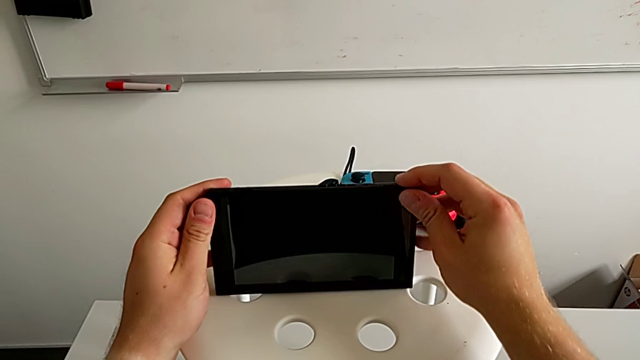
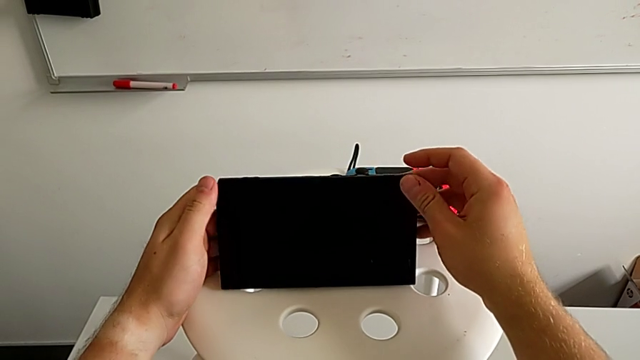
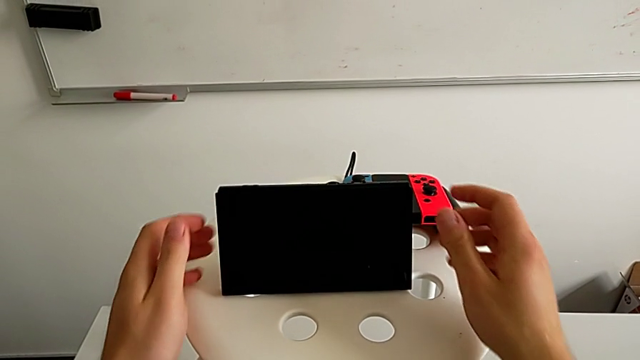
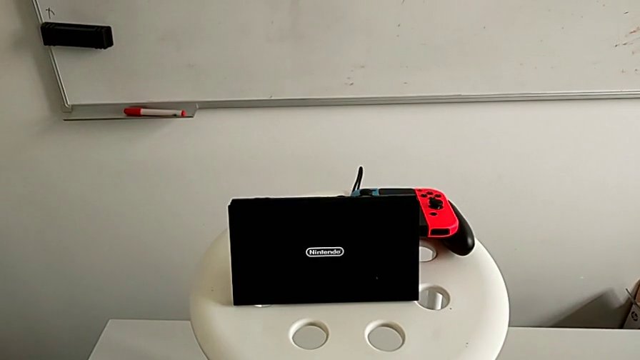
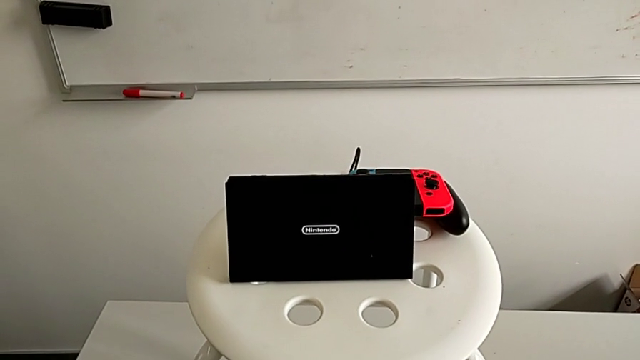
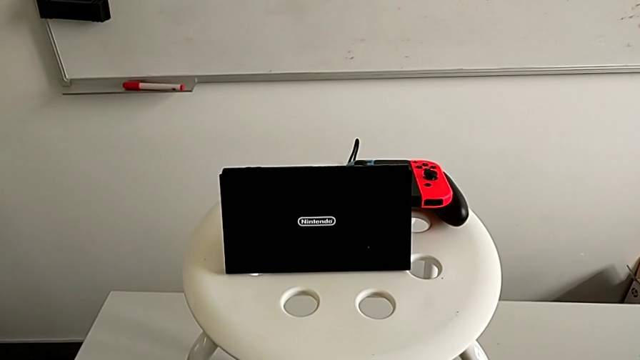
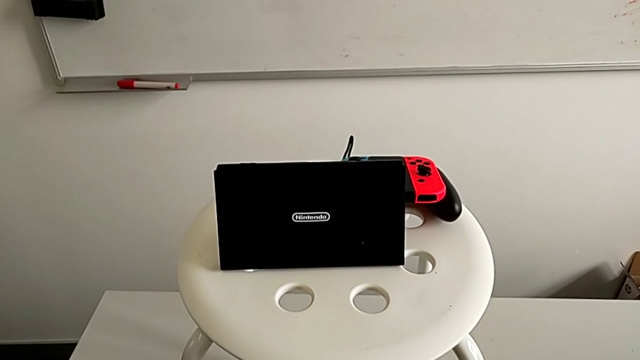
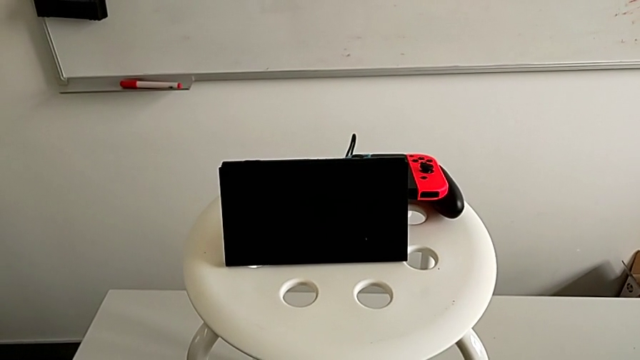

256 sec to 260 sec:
The camera wearer is standing the Nintendo Switch using the kickstand. They rotate the Nintendo Switch and stand it.

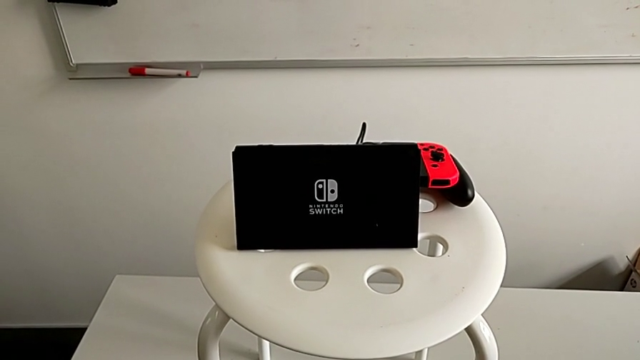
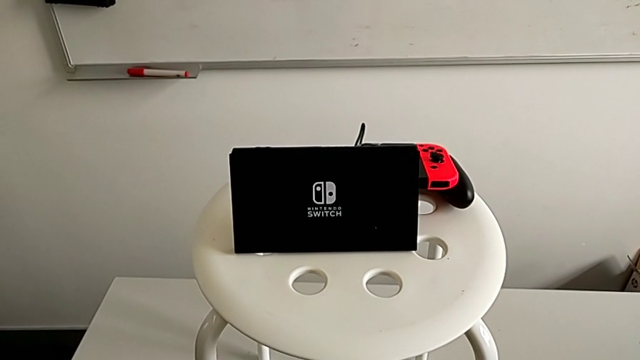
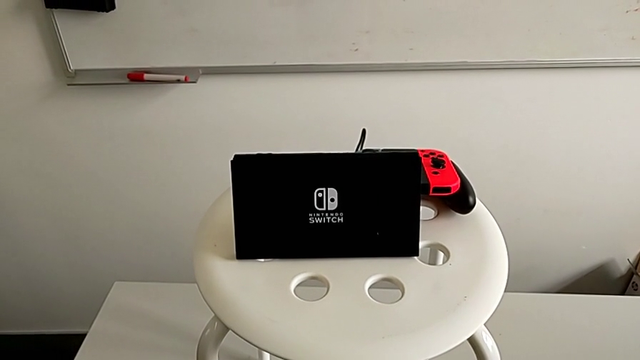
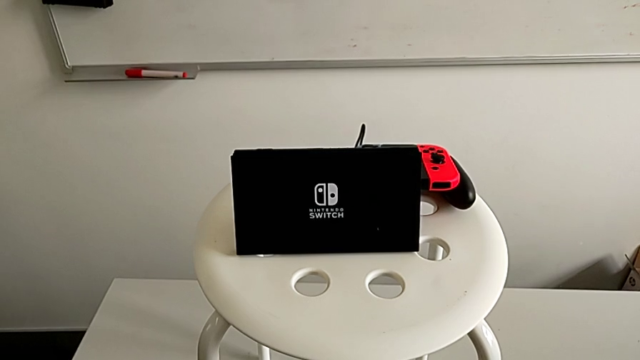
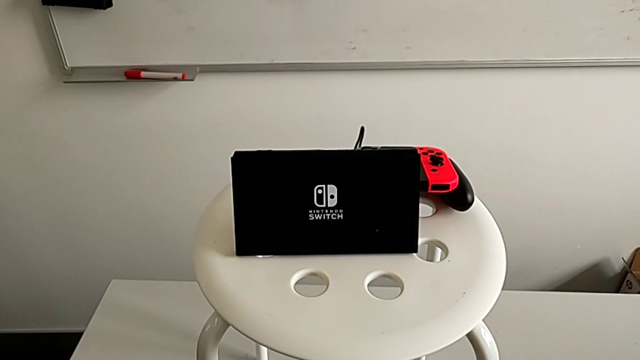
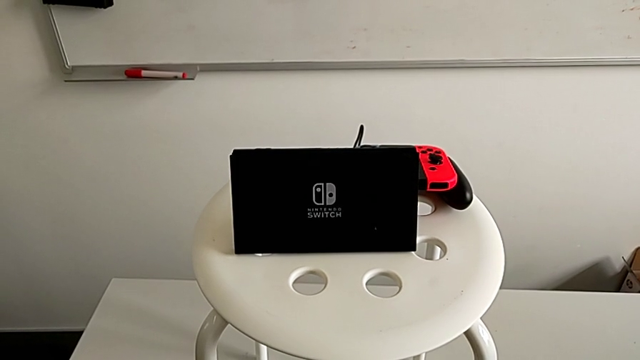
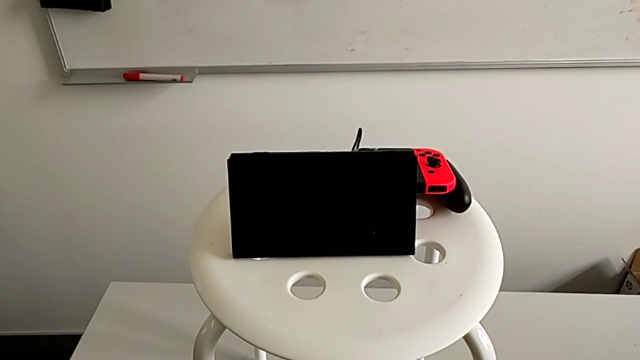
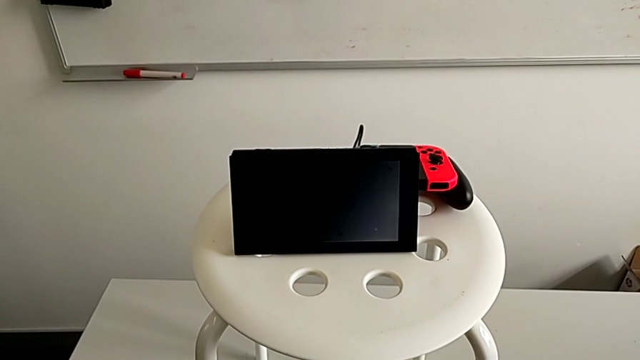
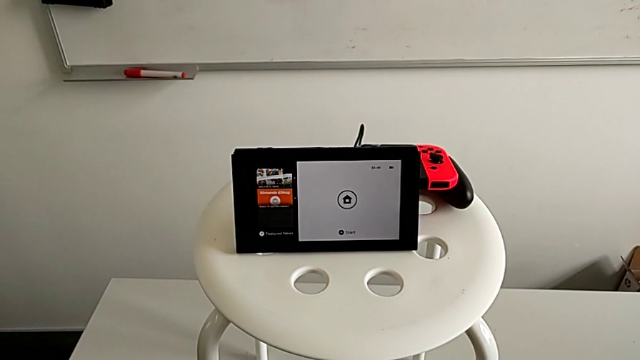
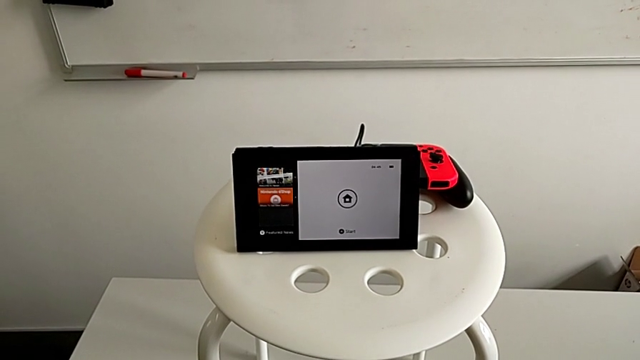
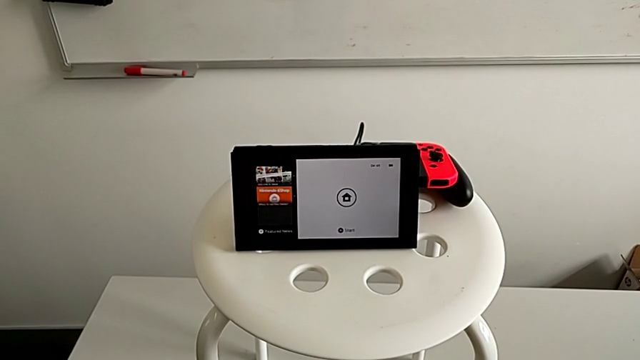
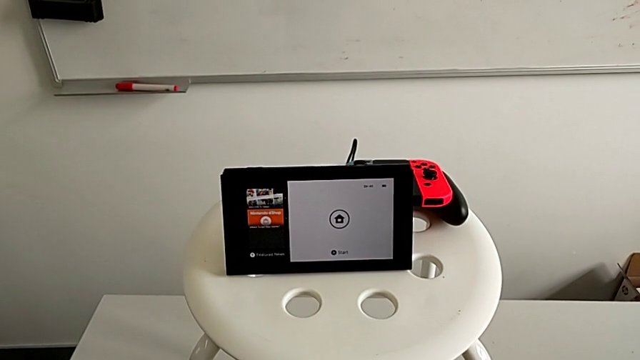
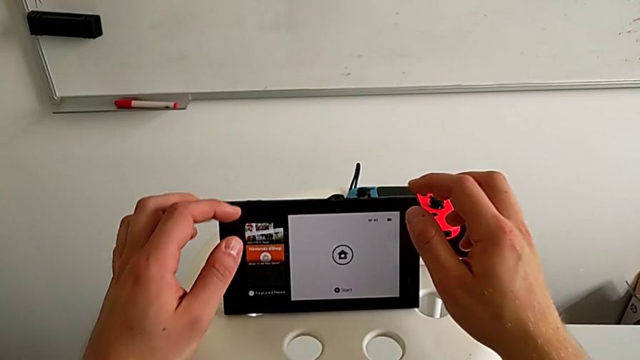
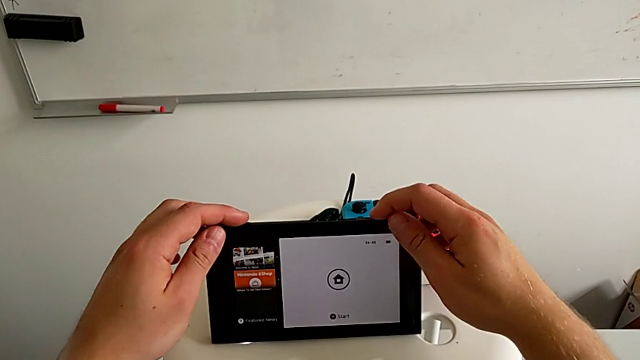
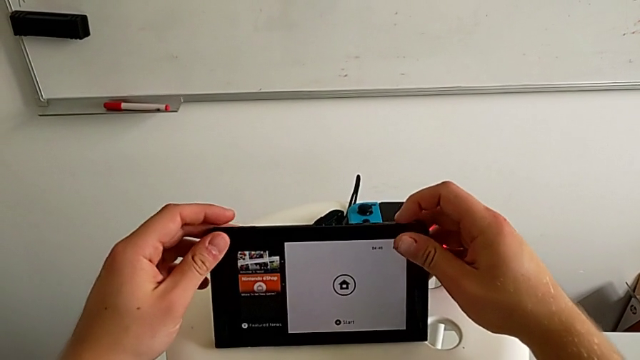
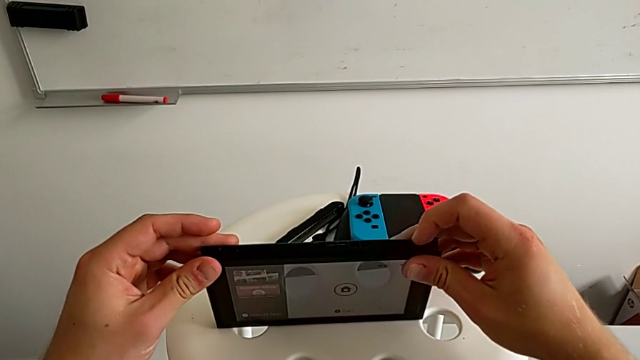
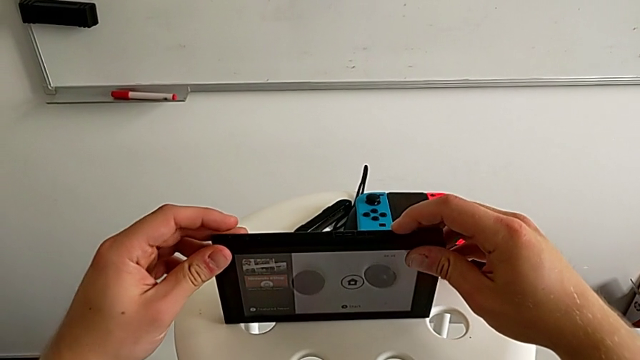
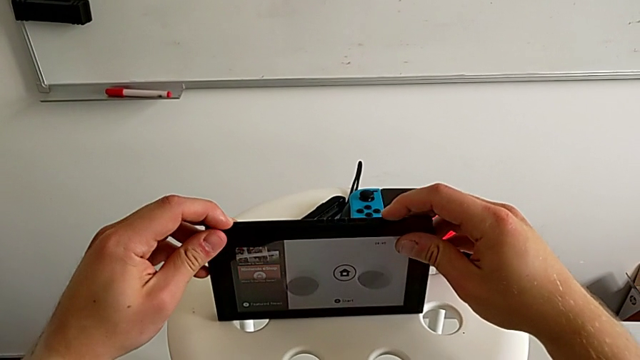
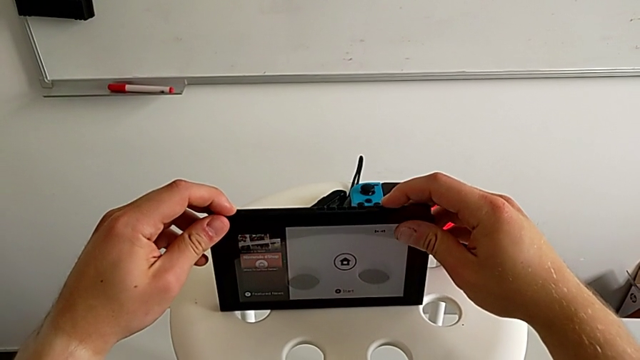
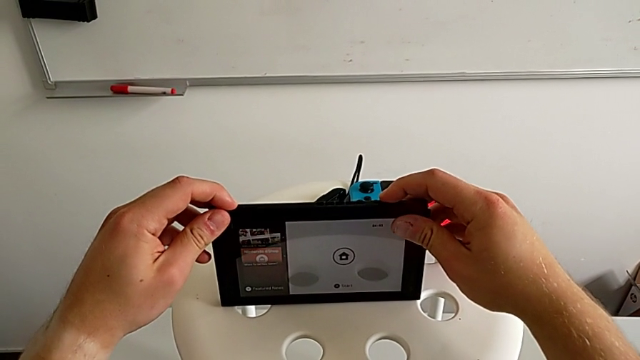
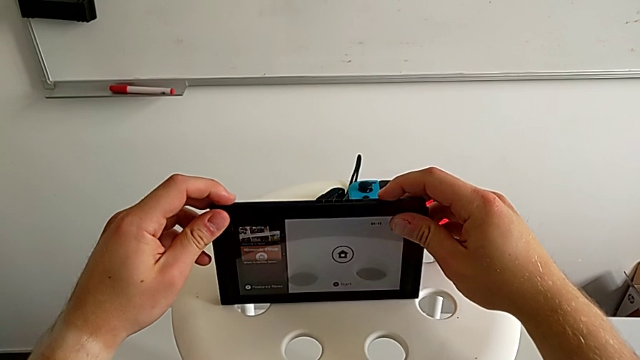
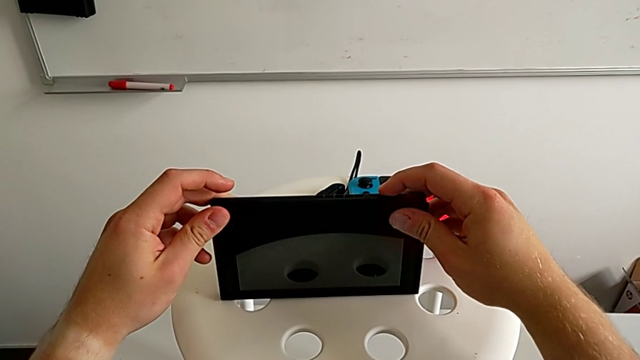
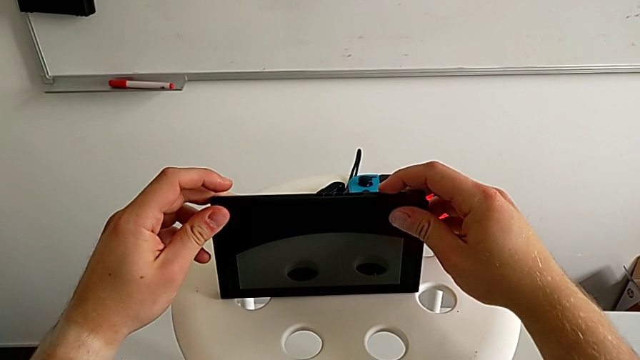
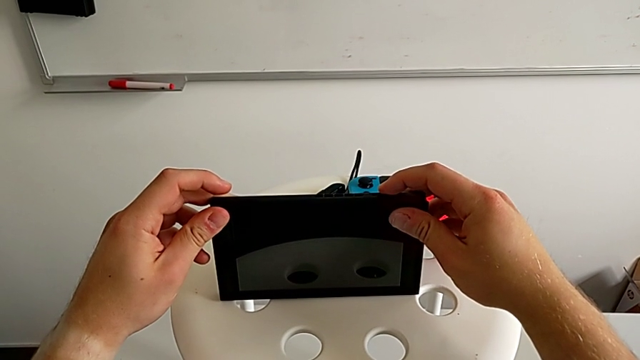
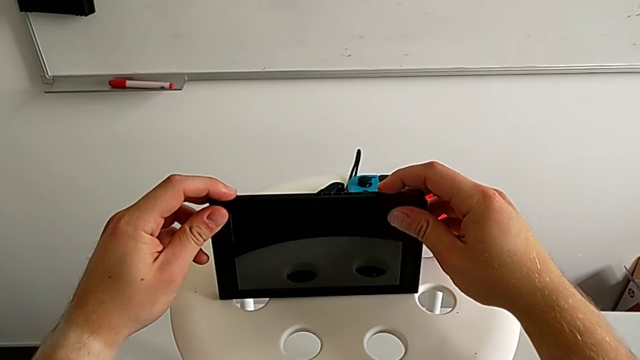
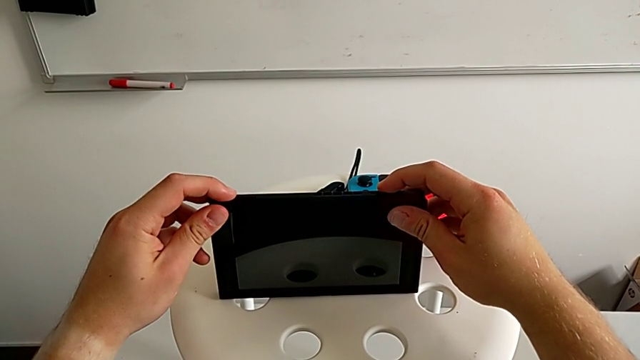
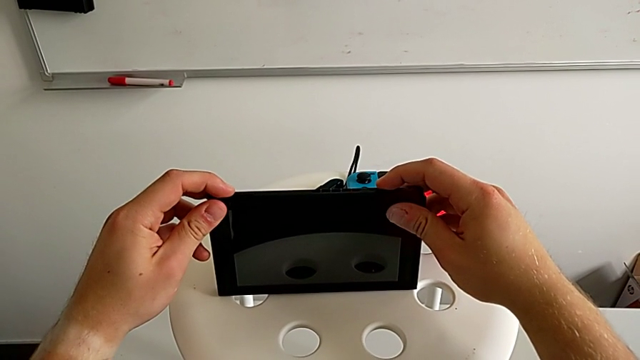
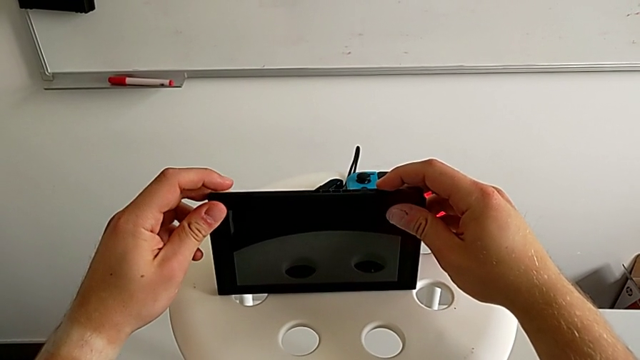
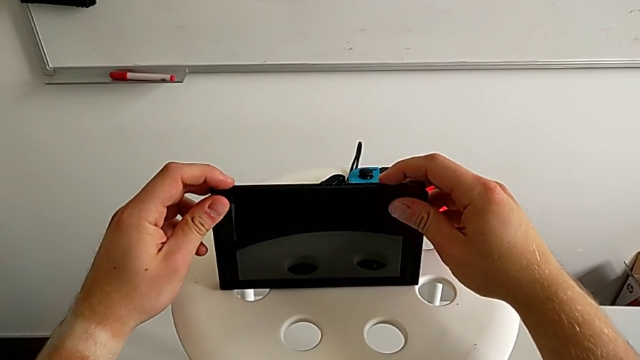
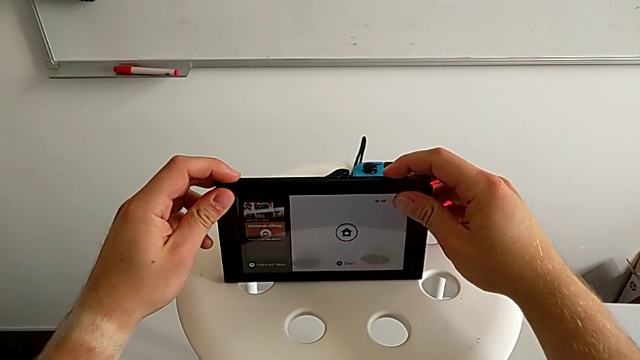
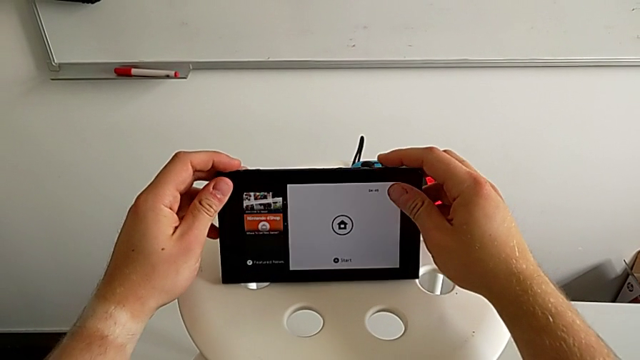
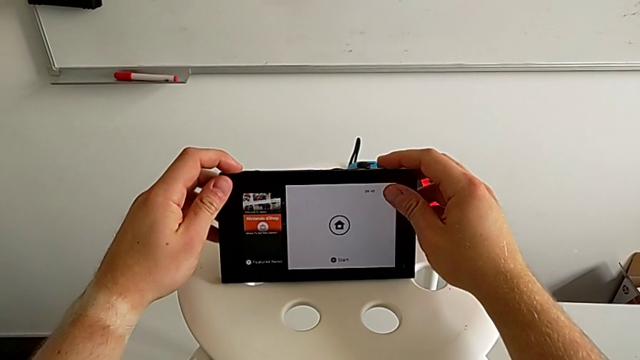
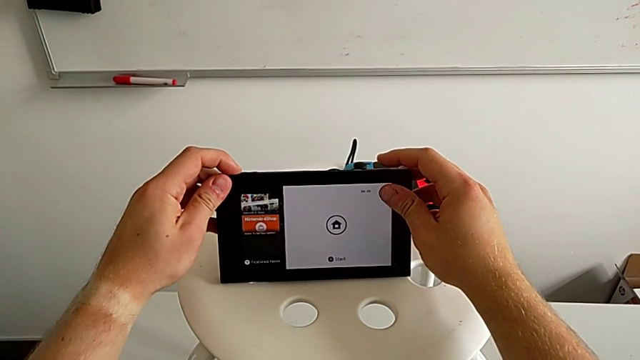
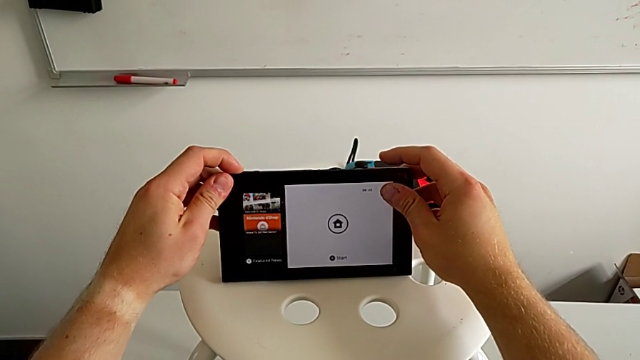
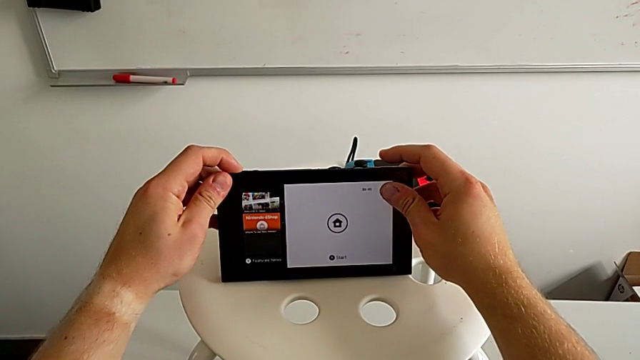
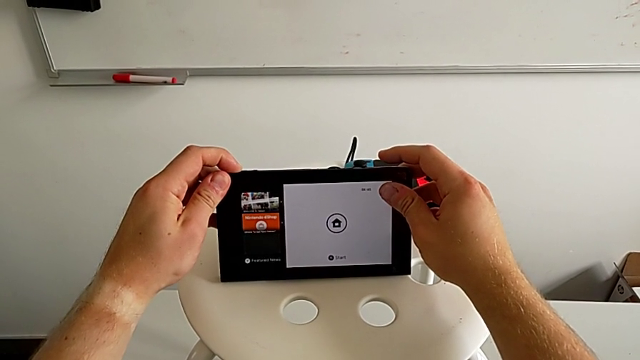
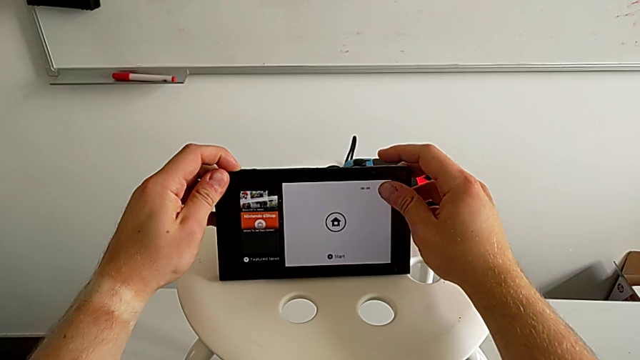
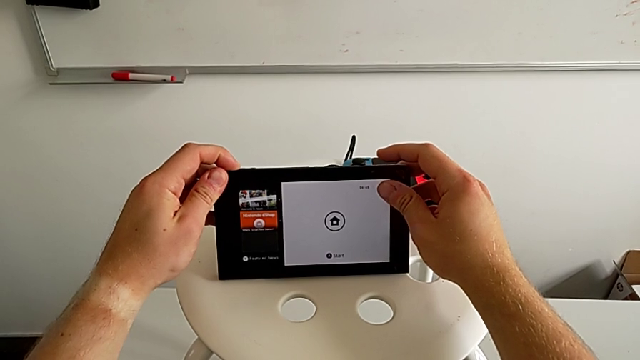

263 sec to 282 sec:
The camera wearer is exchanging the game card. They rotate the Nintendo Switch, grab it and rotate it.
